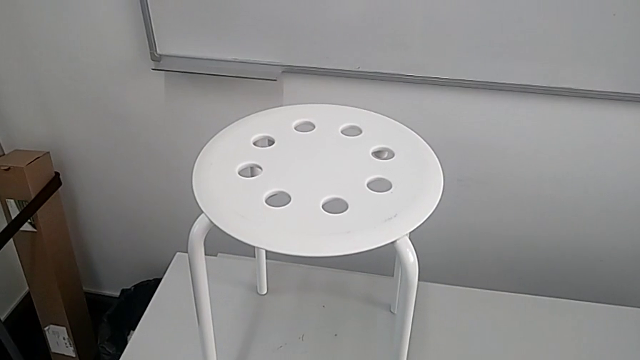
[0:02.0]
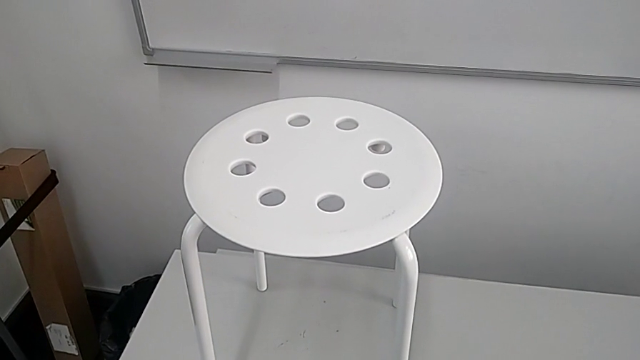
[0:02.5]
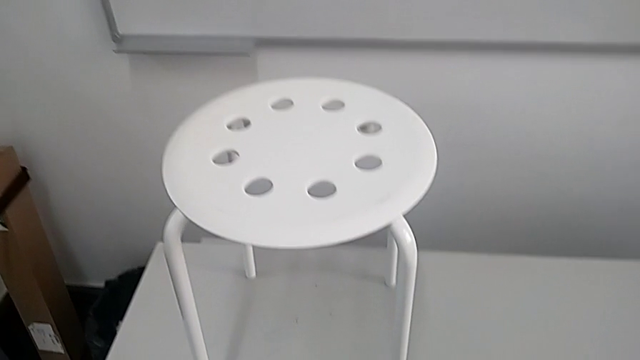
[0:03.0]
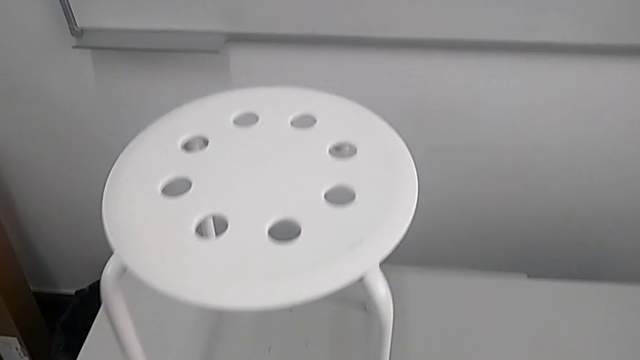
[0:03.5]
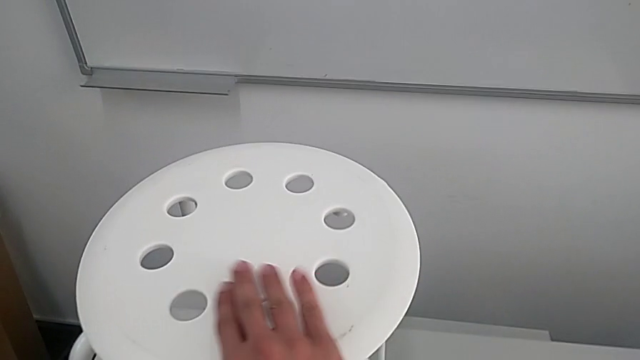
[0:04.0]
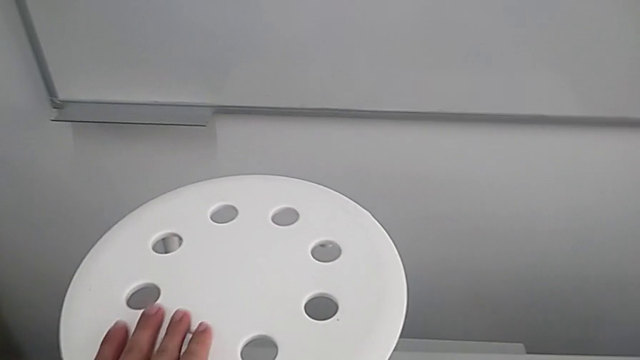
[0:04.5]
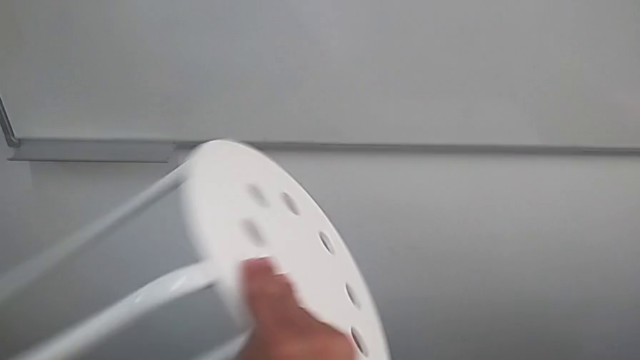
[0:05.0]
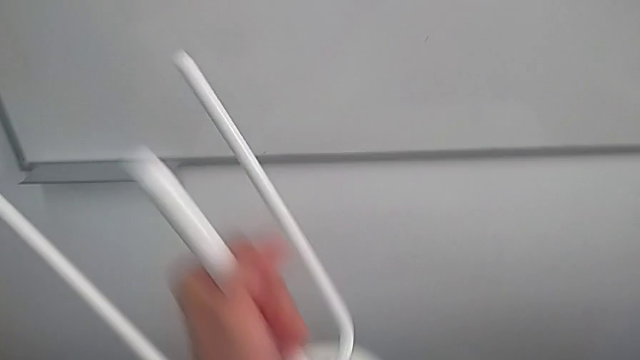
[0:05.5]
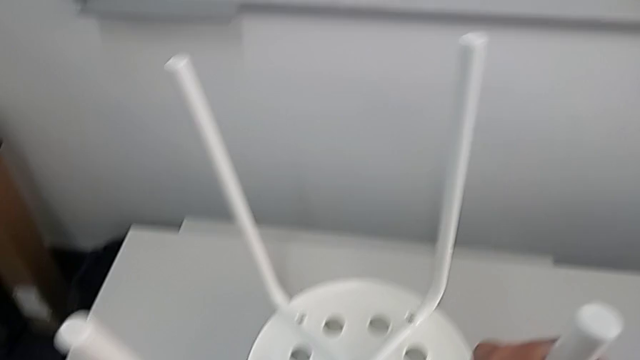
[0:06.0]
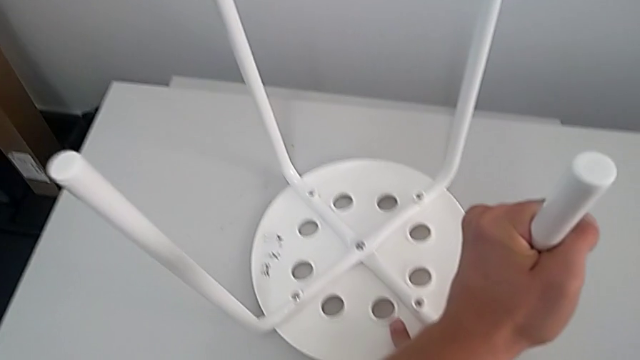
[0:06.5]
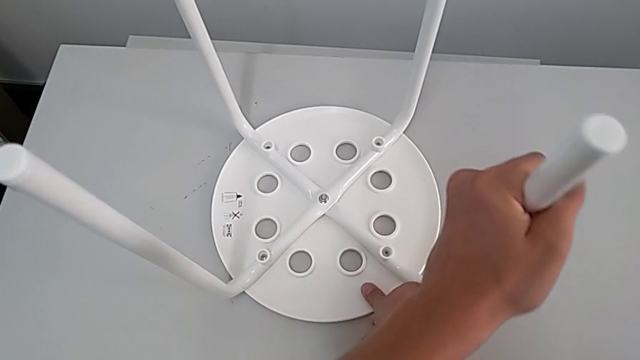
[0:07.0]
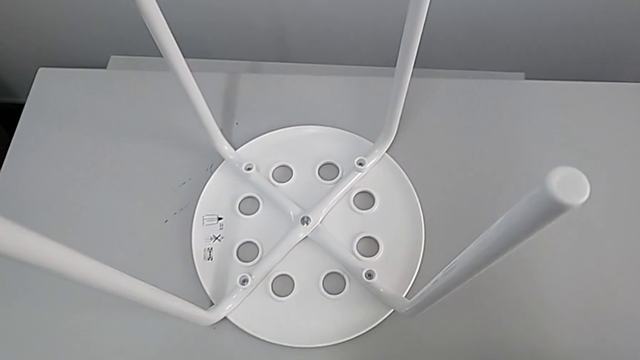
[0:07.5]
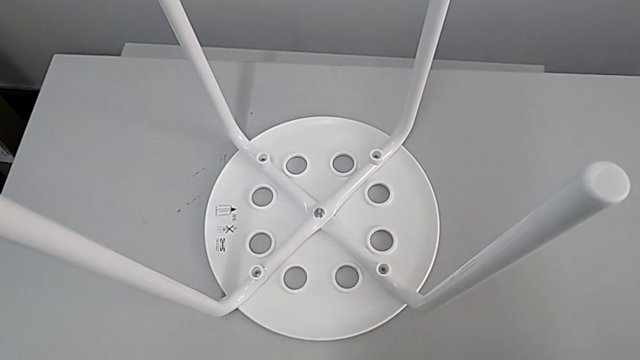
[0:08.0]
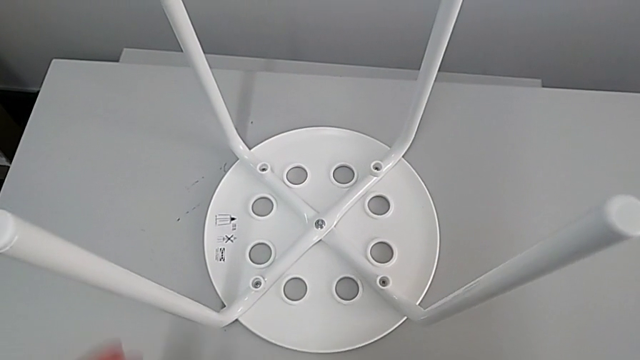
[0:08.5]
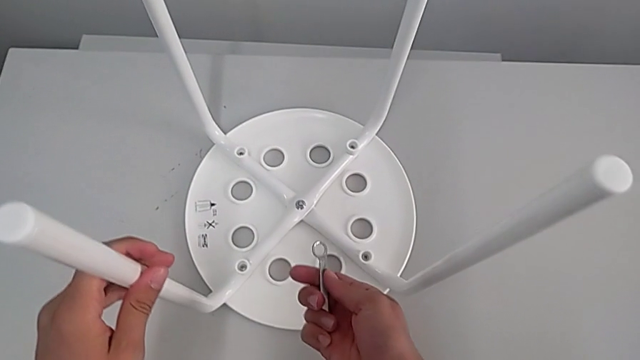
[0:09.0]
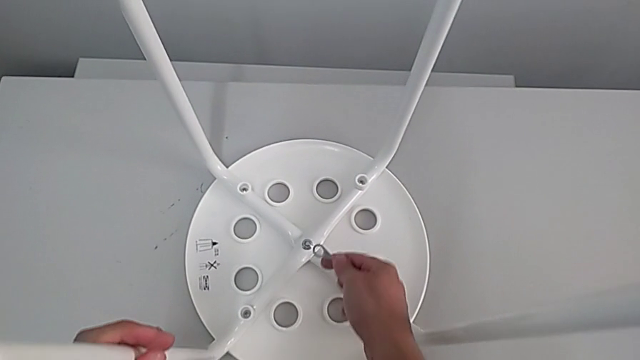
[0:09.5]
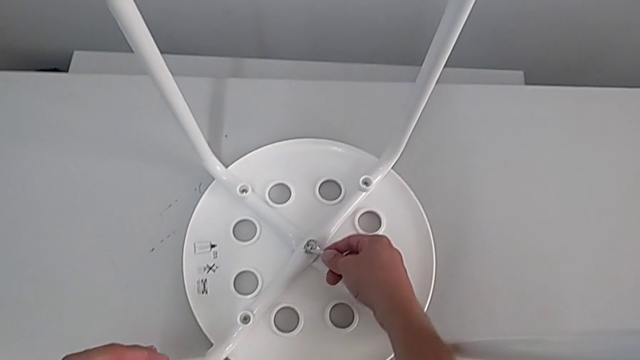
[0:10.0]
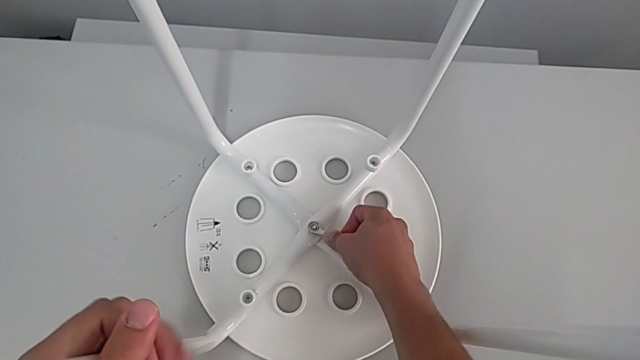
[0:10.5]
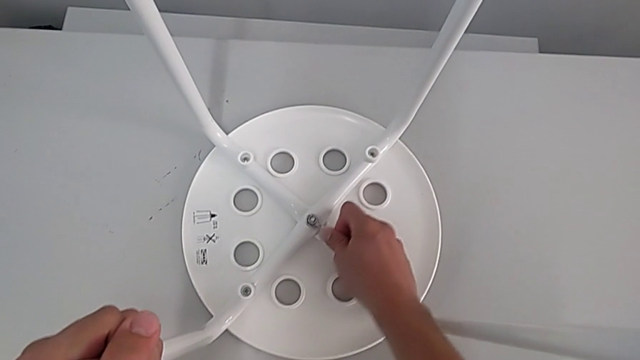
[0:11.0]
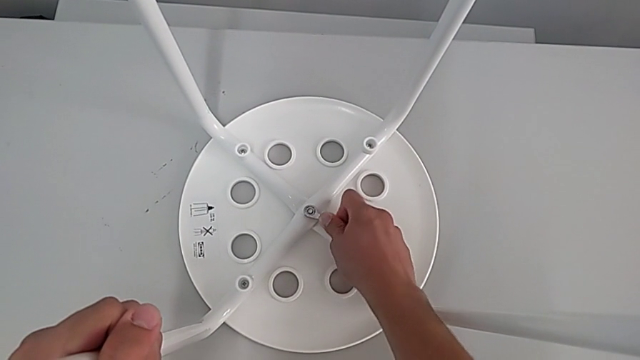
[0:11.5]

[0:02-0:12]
The camera wearer is unscrewing the middle hex nut. They grab the stool, lift it, flip it and place it, approach the middle hexagonal wrench and insert the hexagonal wrench.

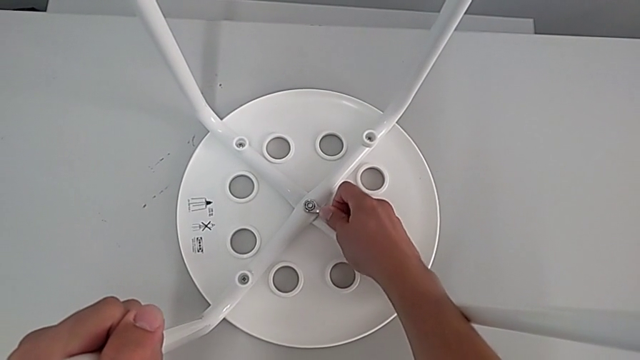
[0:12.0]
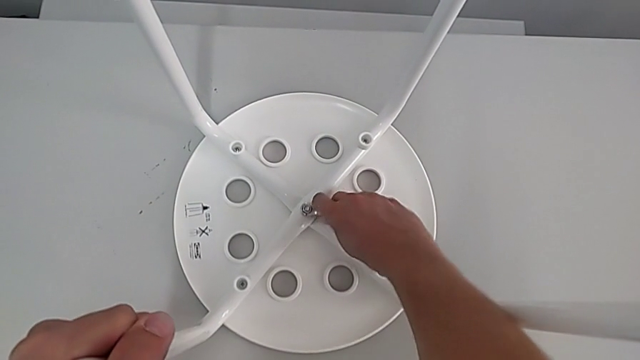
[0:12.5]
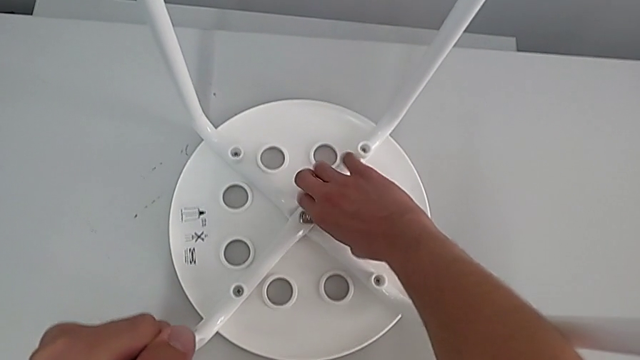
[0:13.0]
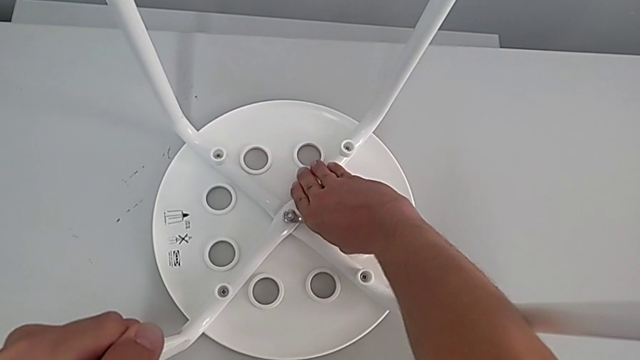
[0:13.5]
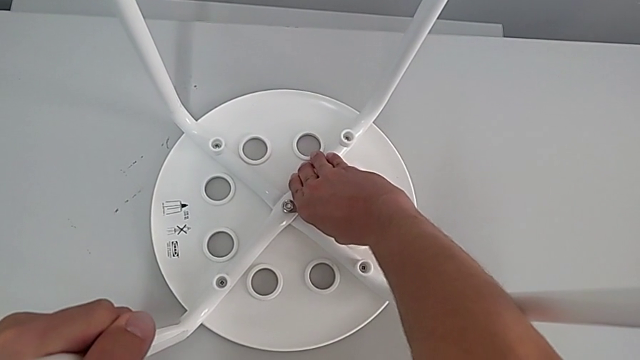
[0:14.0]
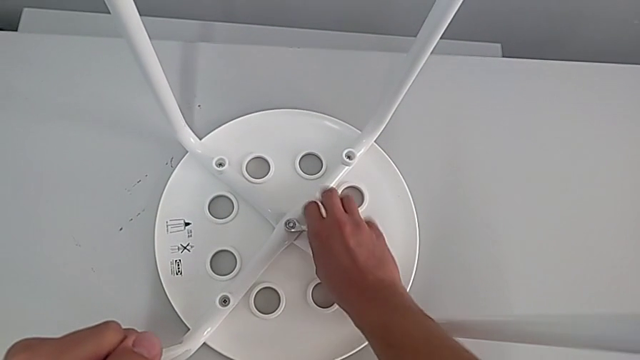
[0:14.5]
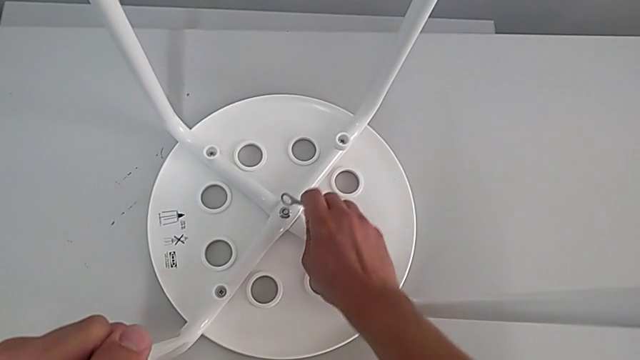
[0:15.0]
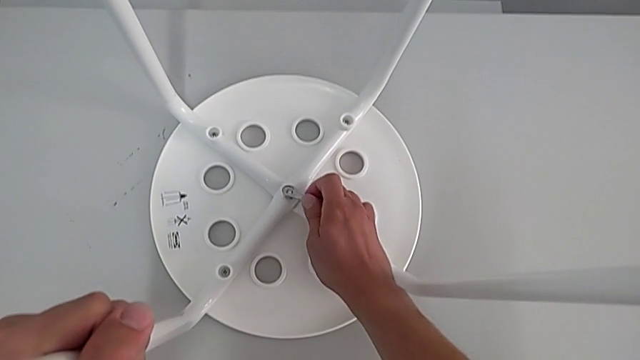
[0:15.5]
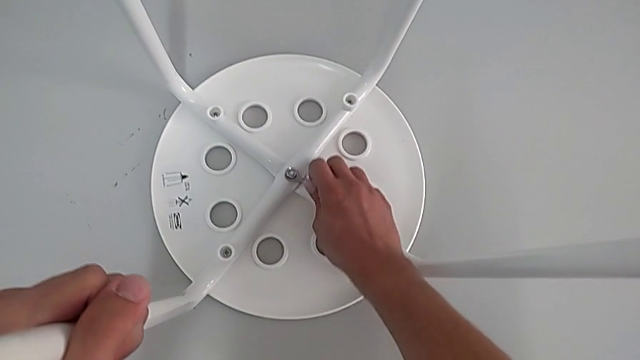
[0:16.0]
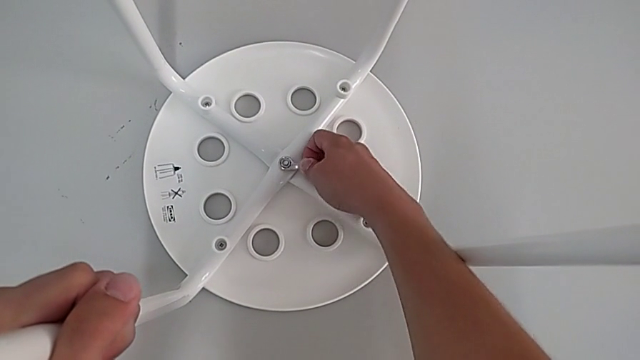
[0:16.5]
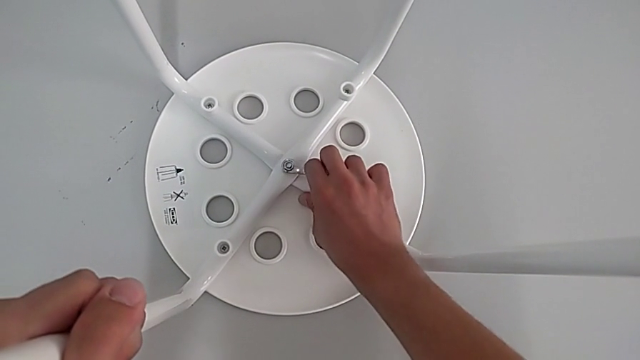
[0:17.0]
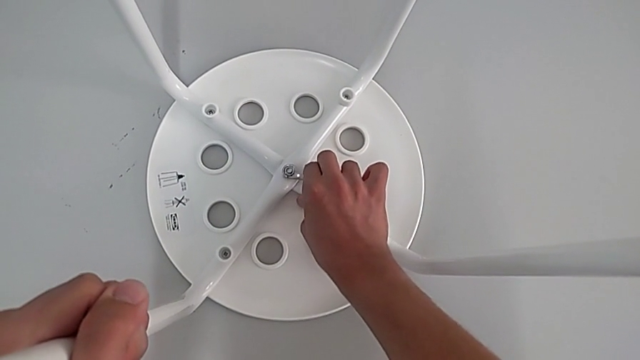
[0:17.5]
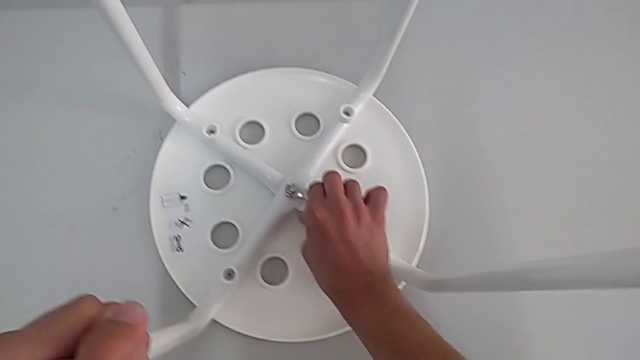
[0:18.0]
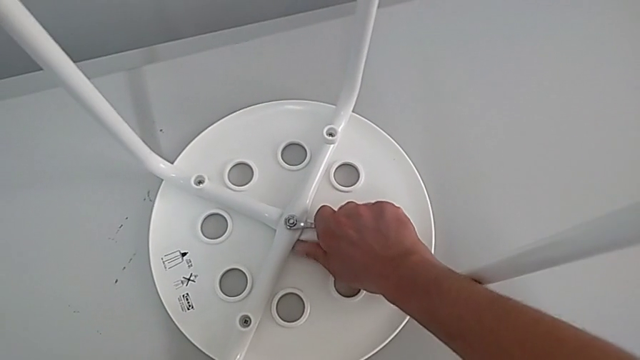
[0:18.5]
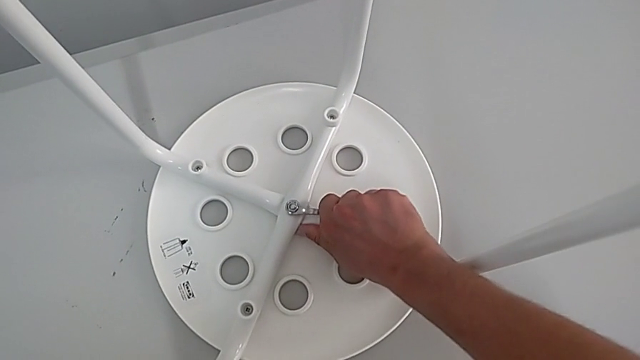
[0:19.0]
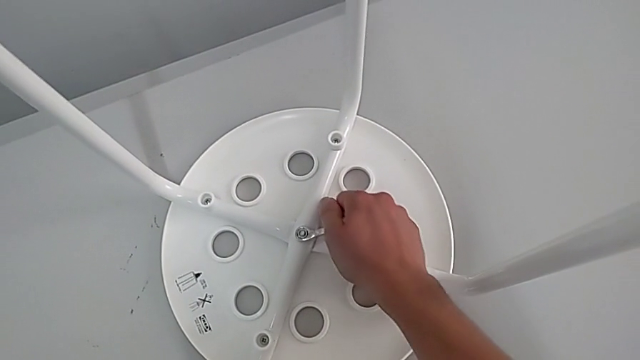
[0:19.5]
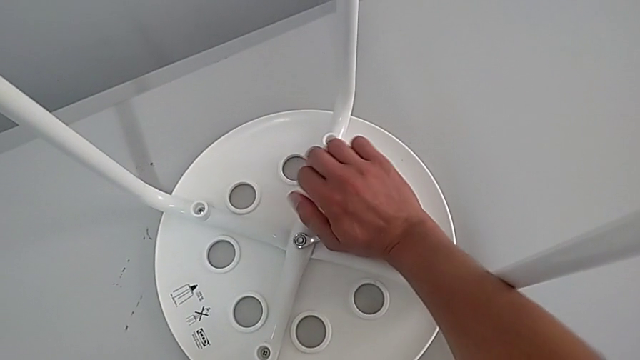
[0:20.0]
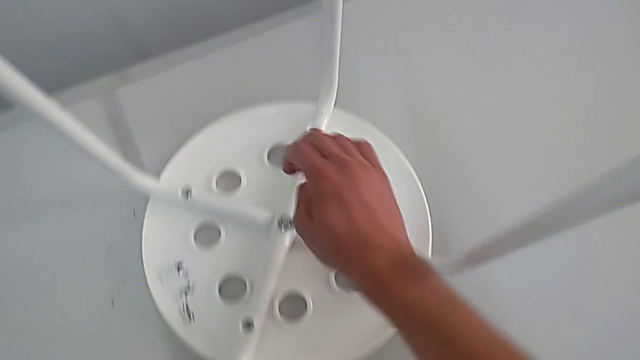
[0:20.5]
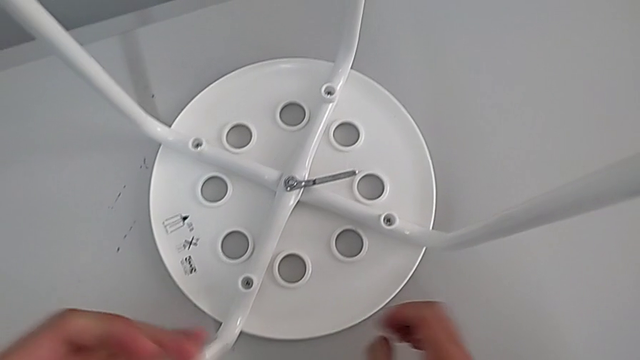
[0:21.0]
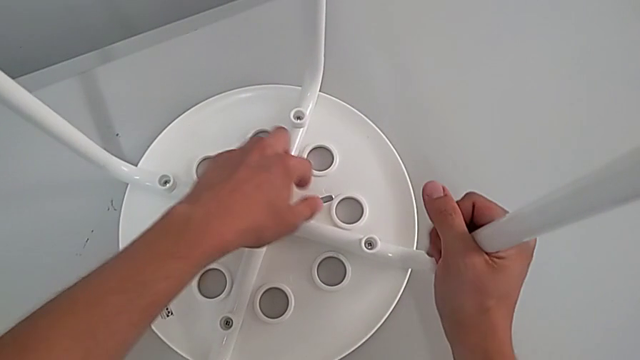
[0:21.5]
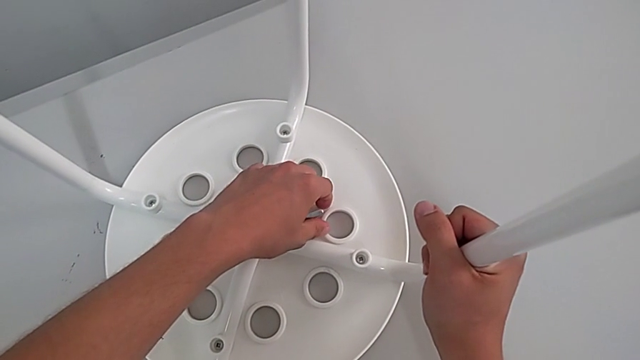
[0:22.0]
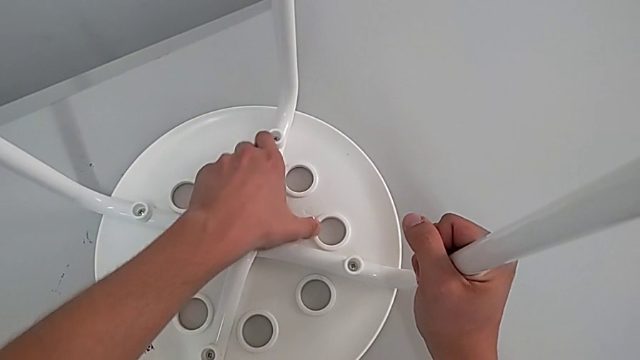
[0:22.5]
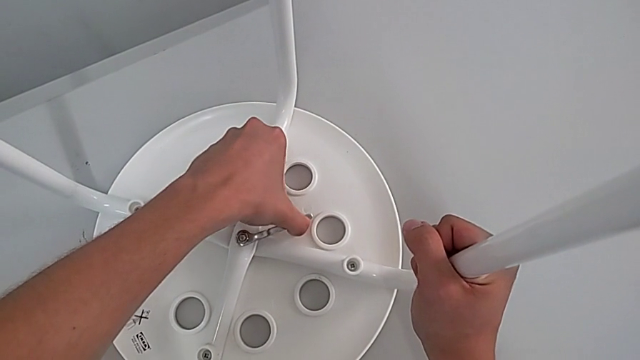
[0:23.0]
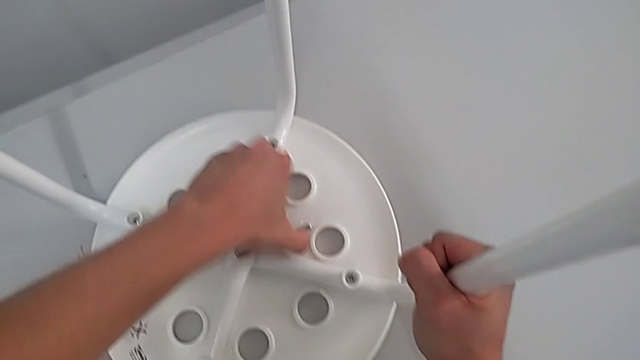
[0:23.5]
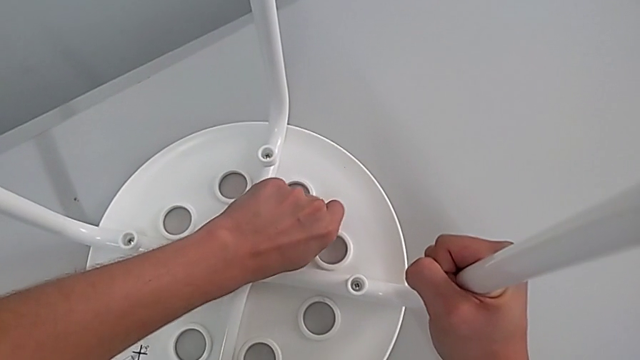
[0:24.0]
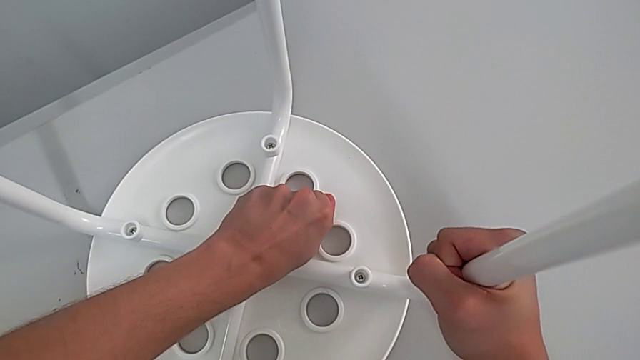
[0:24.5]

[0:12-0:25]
The camera wearer is unscrewing the middle hex nut. They unscrew the hex nut, withdraw the hexagonal wrench, insert it, wrongly unscrew the hex nut in the wrong direction, withdraw the leg and wrongly unscrew the hex nut, not being able to unscrew it.
